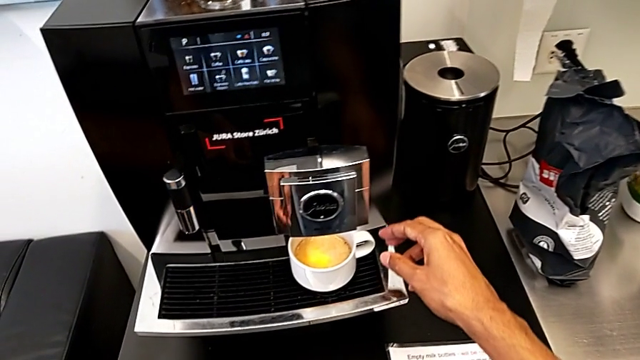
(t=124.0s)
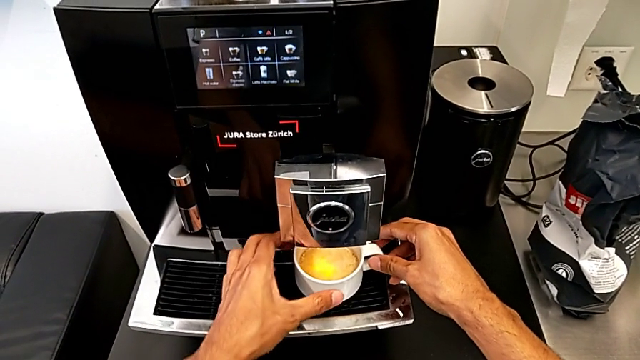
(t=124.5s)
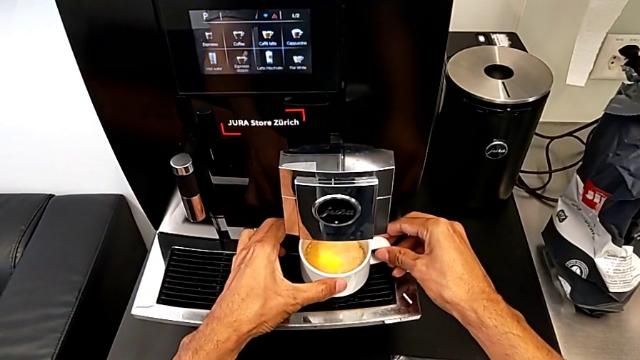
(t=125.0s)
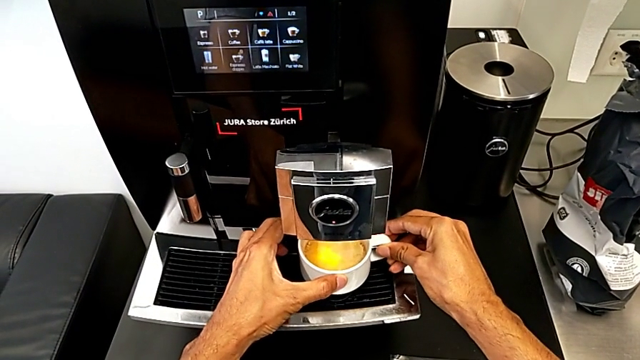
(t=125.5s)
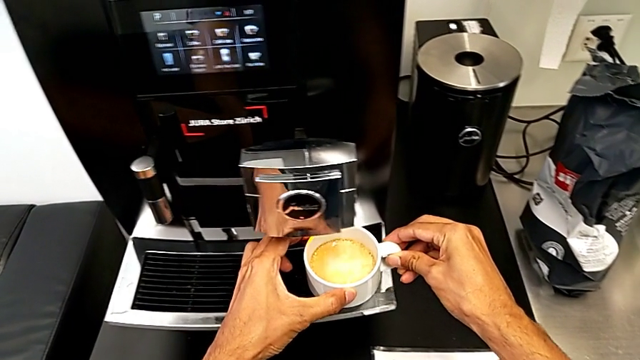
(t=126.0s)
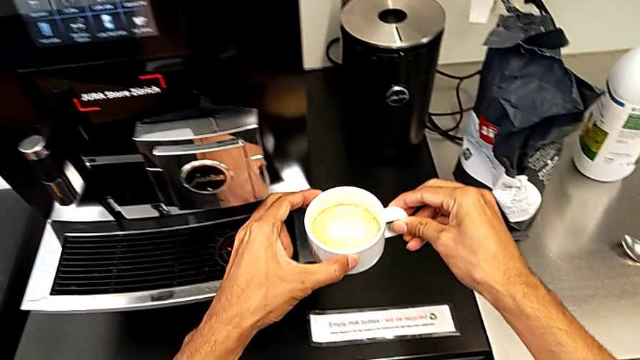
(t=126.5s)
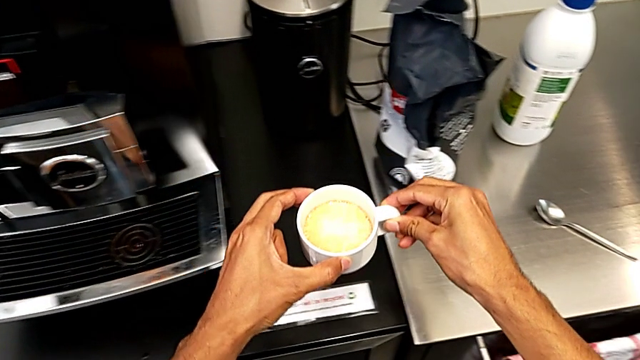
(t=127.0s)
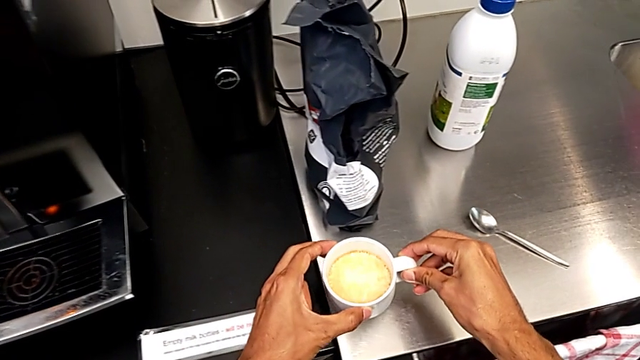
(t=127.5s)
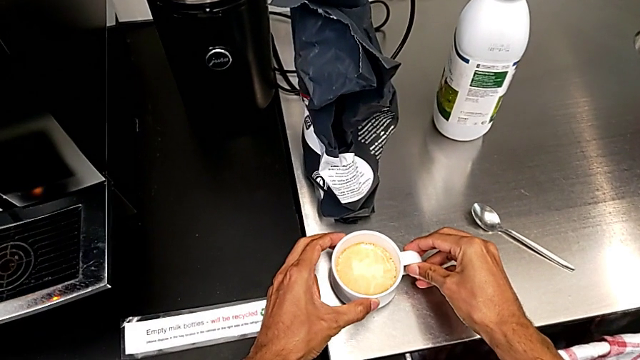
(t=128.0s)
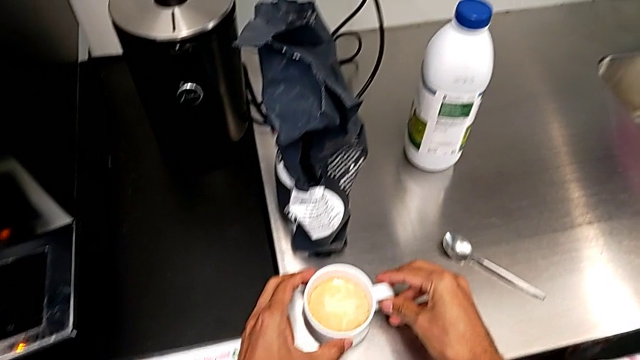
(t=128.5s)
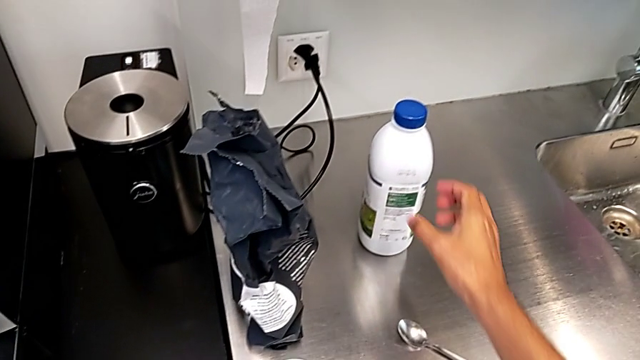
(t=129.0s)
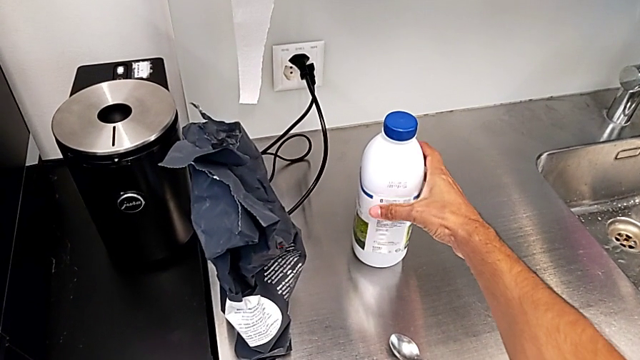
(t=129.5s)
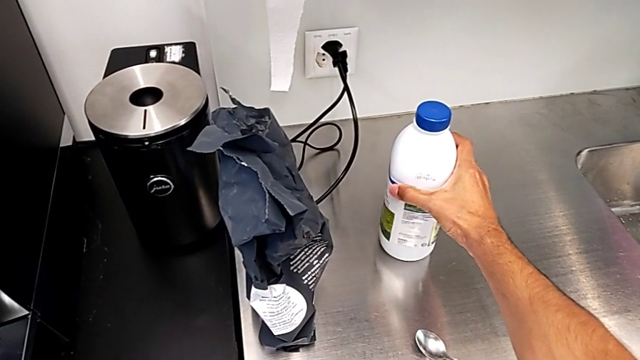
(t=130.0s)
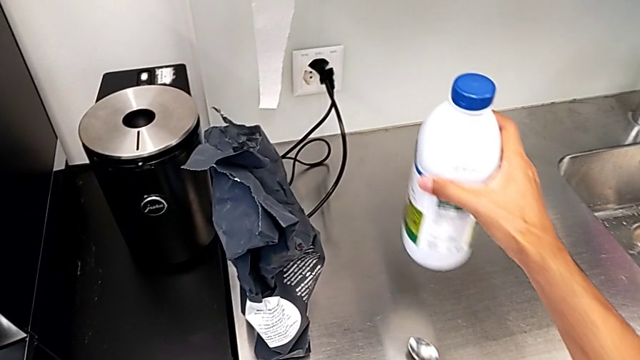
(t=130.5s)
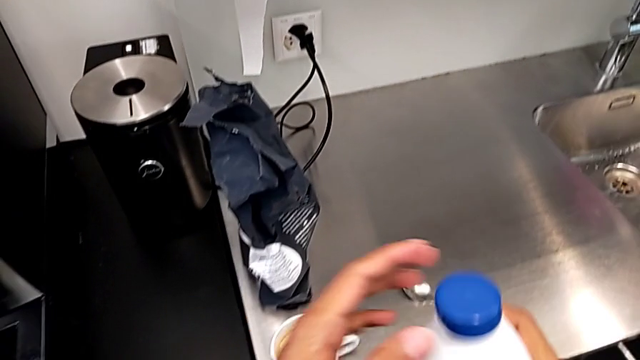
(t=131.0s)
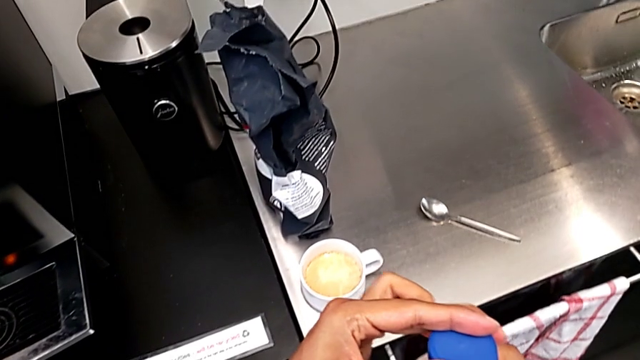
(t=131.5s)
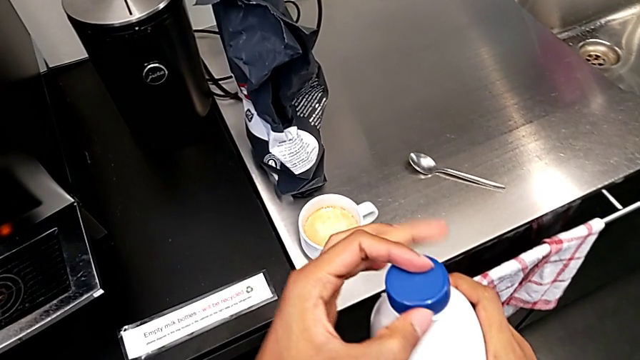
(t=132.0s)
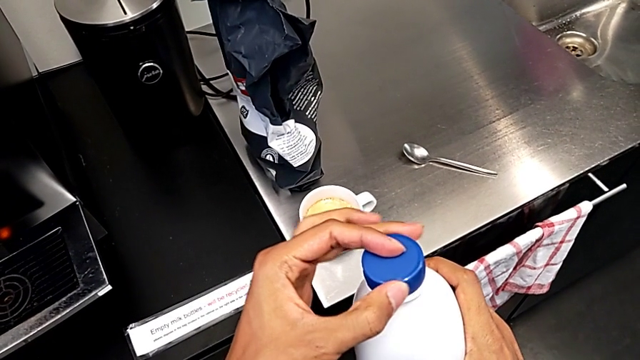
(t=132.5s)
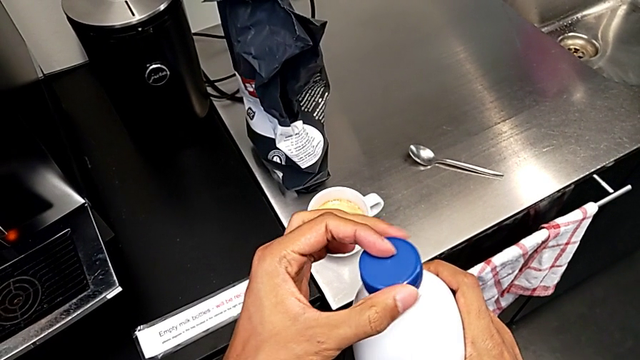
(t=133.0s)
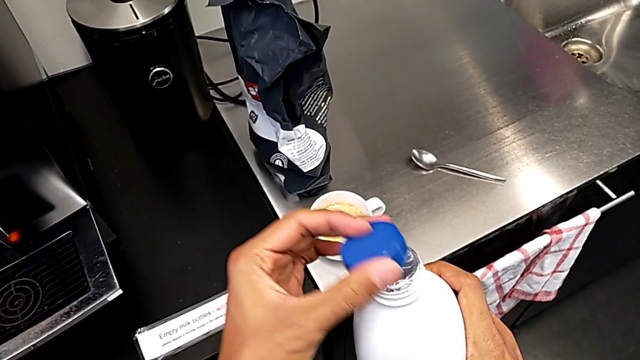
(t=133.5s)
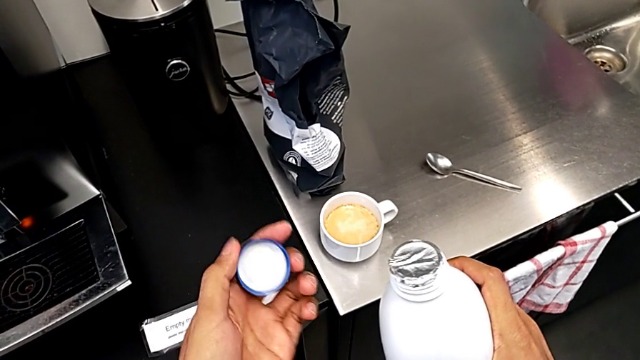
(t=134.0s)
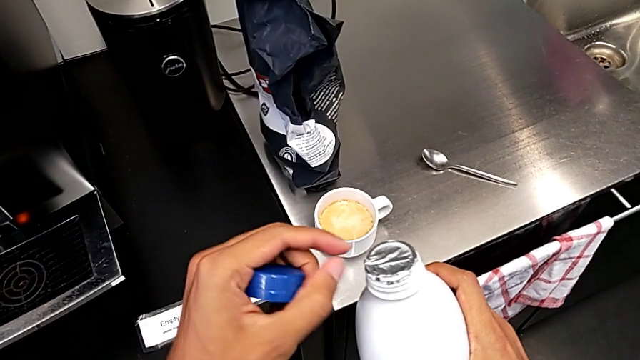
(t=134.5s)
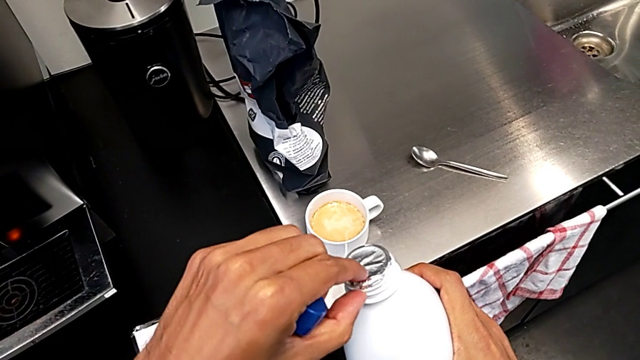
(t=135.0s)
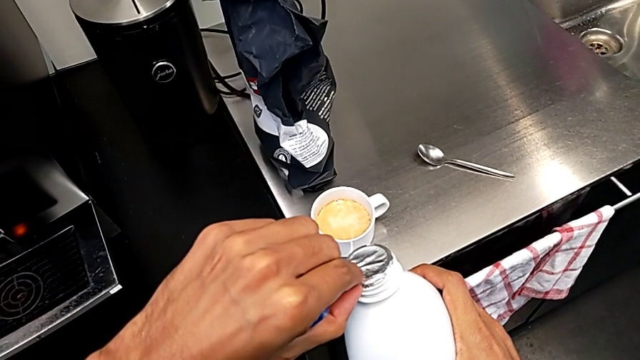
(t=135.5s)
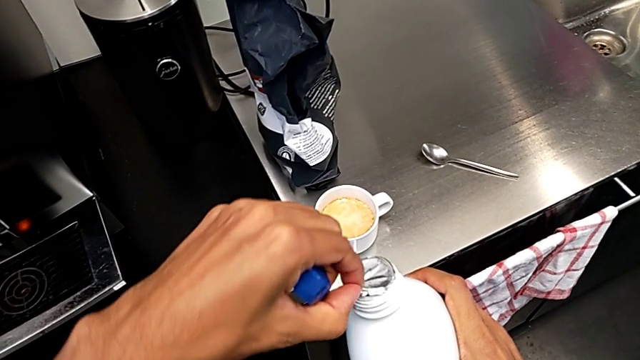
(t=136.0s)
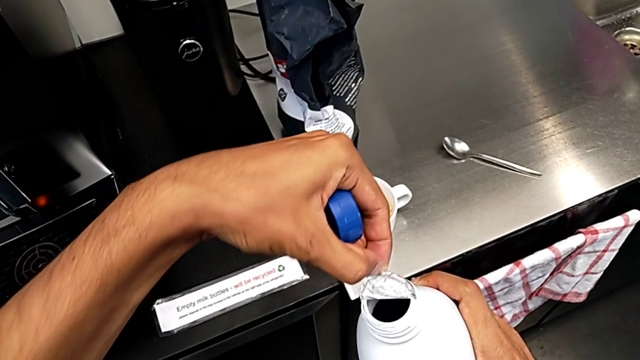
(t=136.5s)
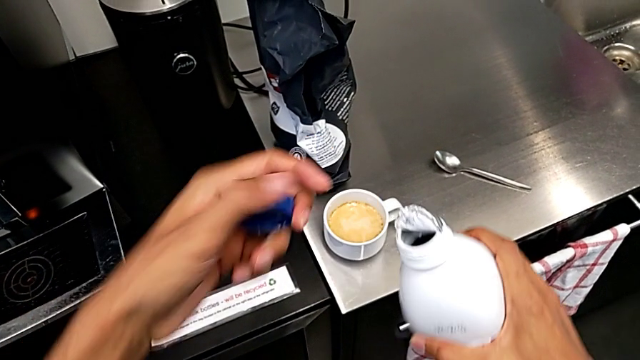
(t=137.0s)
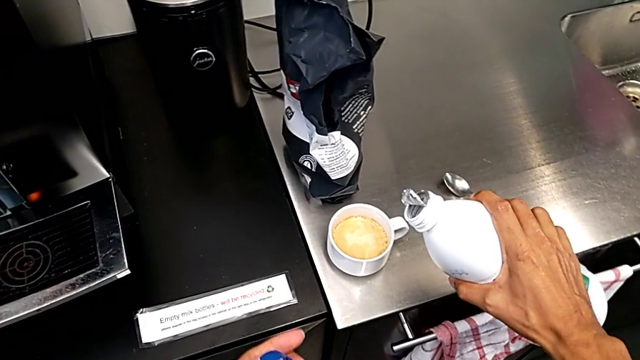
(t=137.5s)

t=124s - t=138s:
The camera wearer is pouring milk into their cup of coffee. They withdraw the white cup, grab the white cream and open the blue cup lid.

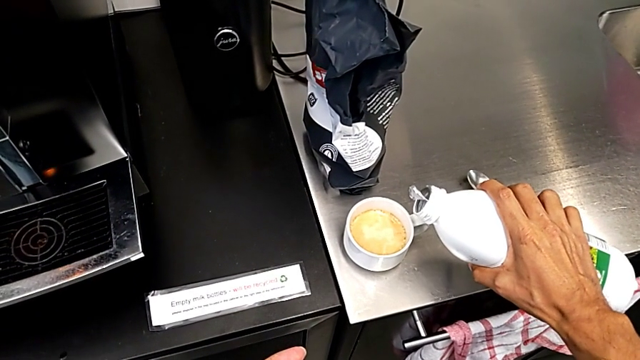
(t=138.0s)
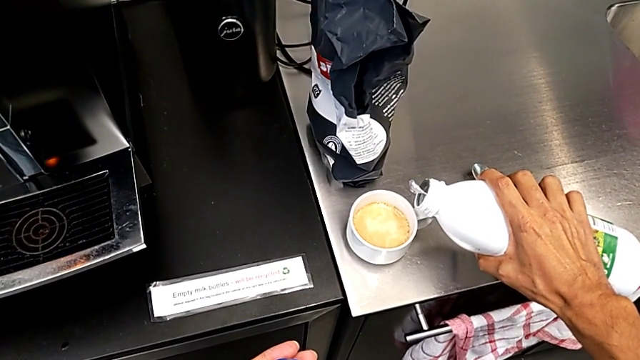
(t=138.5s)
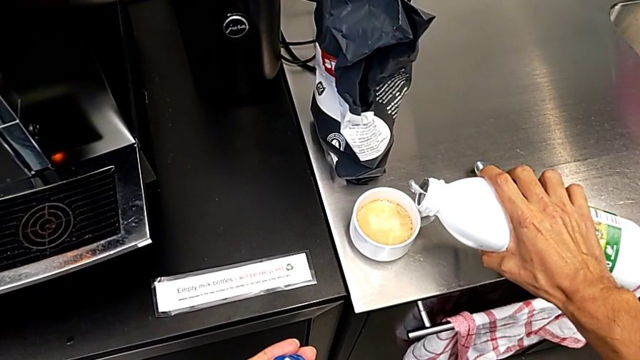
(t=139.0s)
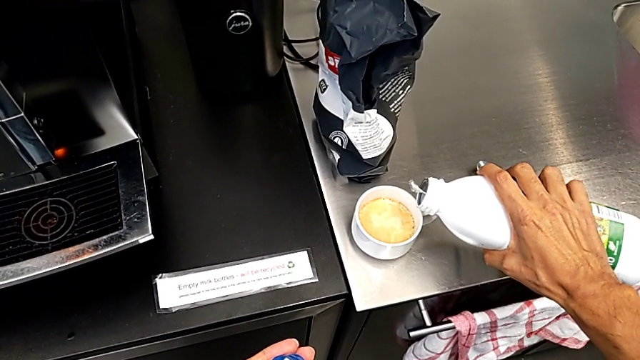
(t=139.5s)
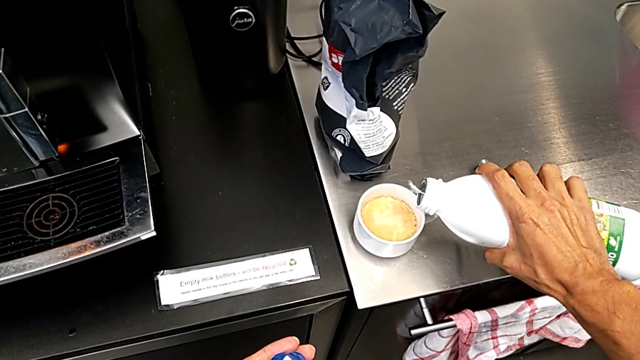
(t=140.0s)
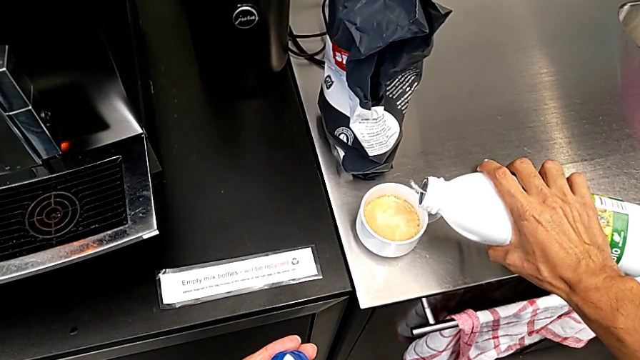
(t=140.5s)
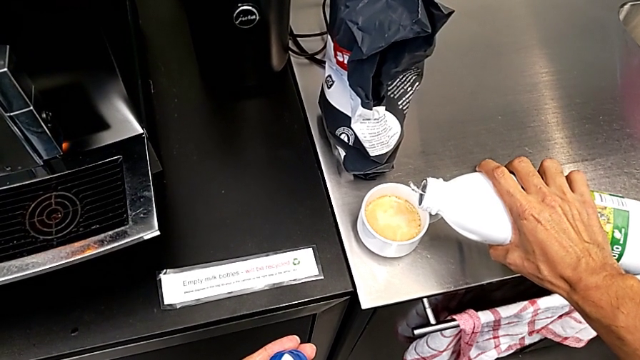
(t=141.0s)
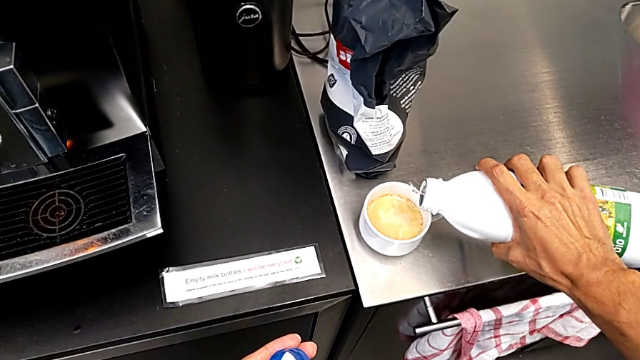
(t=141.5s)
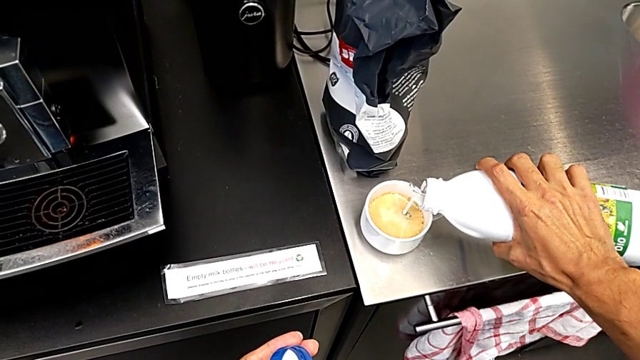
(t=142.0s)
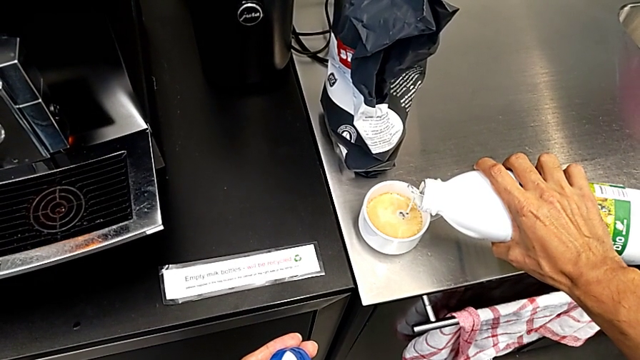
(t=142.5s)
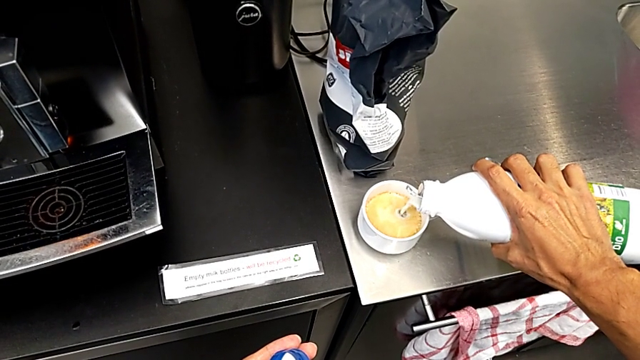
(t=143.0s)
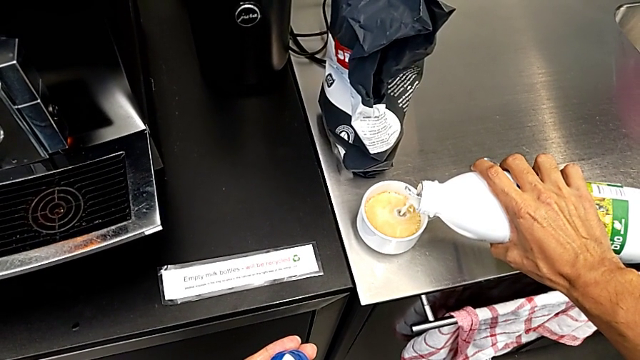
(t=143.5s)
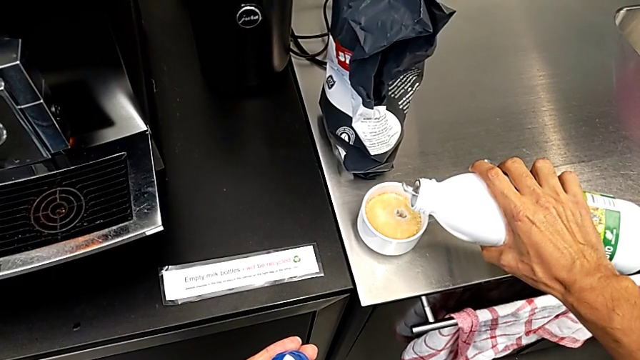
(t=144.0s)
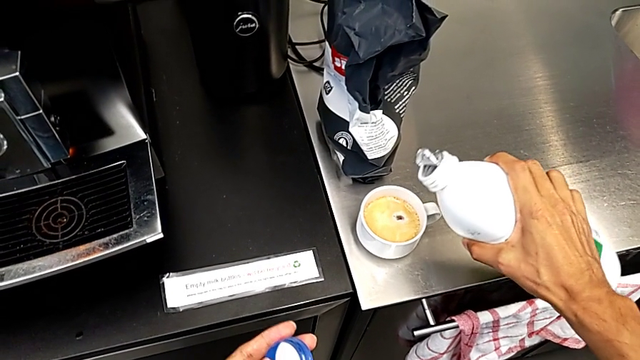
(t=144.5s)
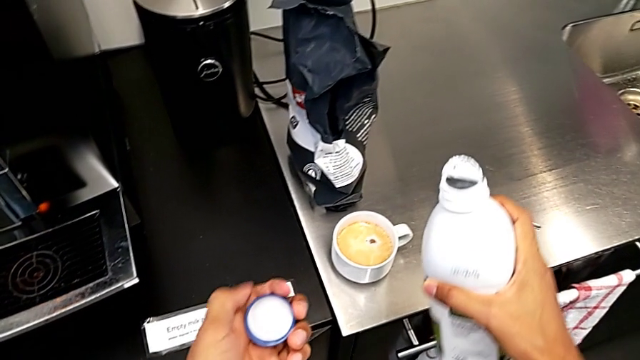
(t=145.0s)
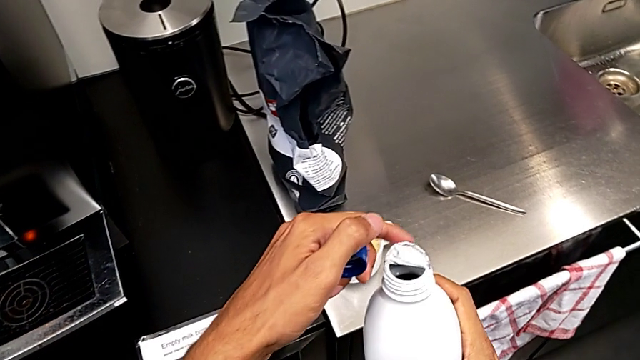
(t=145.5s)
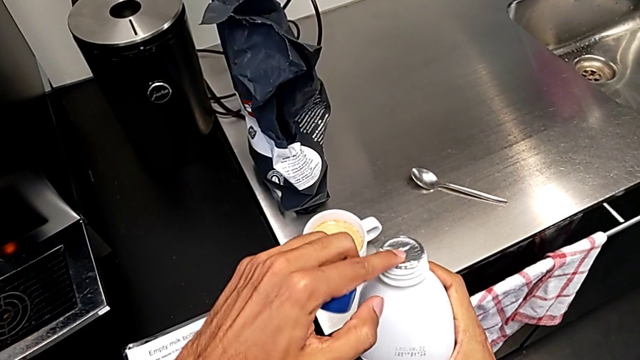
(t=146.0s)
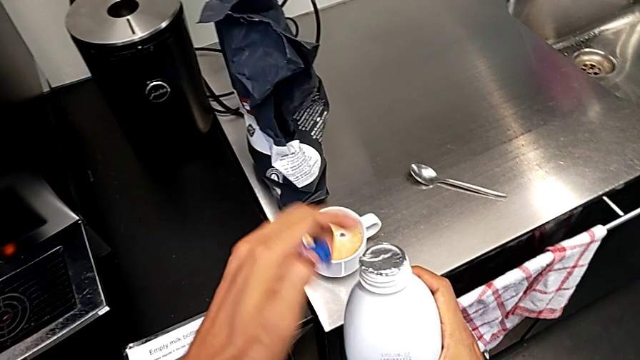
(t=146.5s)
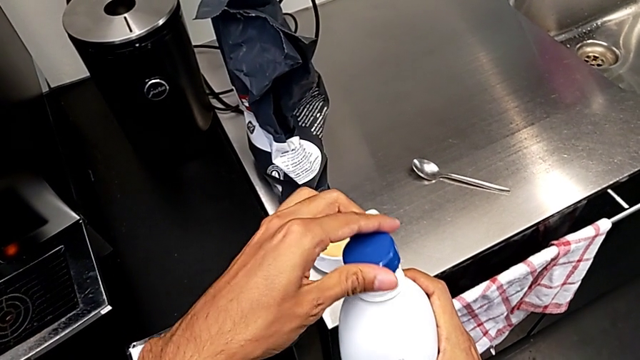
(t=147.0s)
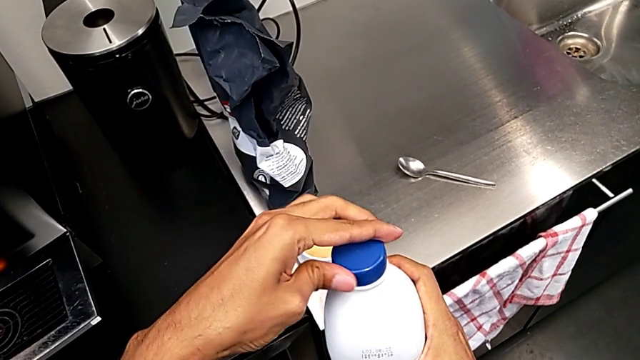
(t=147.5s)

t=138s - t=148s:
The camera wearer is pouring milk into their cup of coffee. They pour the white milk and begin to close the blue cup lid.
